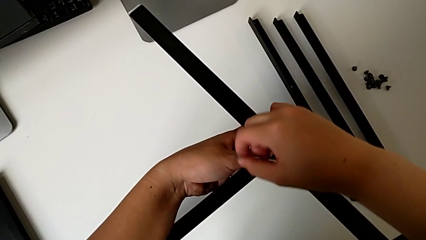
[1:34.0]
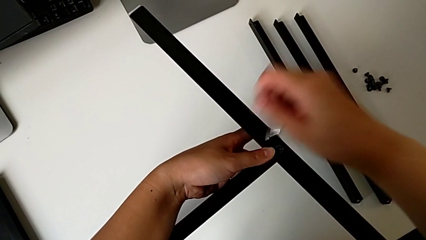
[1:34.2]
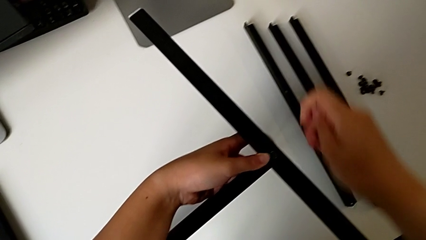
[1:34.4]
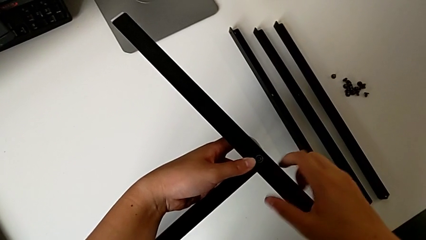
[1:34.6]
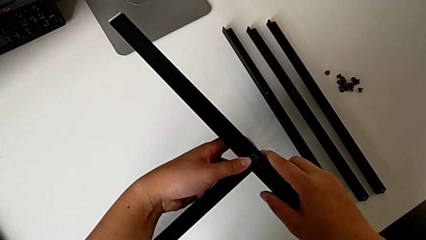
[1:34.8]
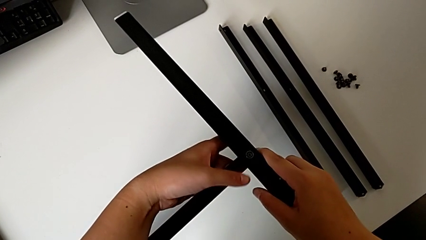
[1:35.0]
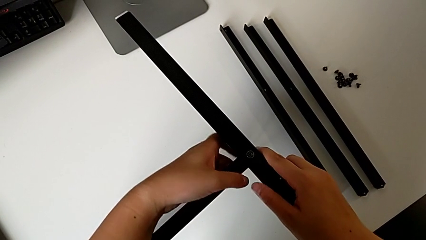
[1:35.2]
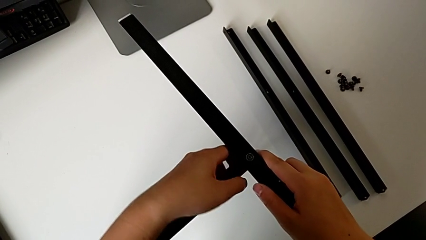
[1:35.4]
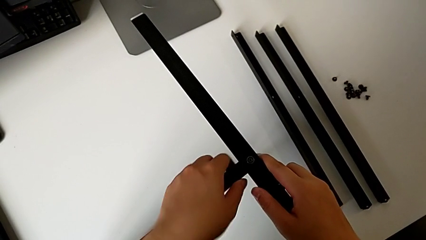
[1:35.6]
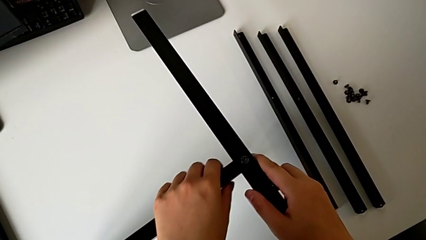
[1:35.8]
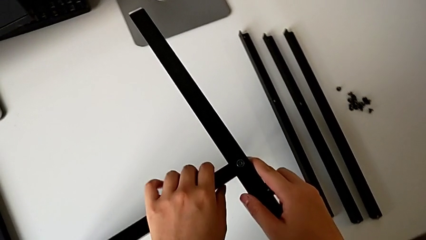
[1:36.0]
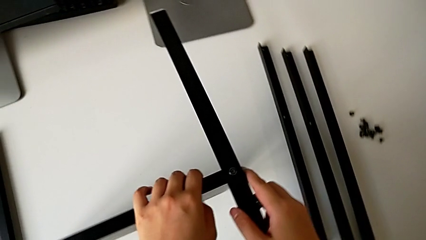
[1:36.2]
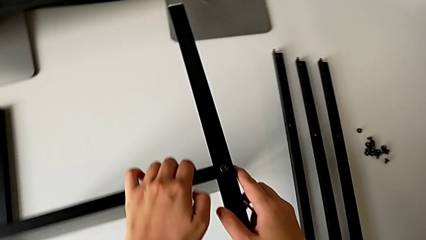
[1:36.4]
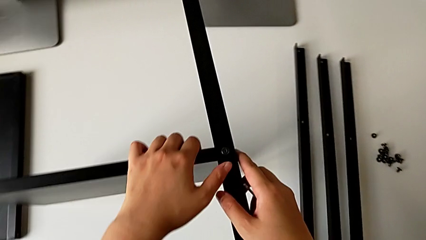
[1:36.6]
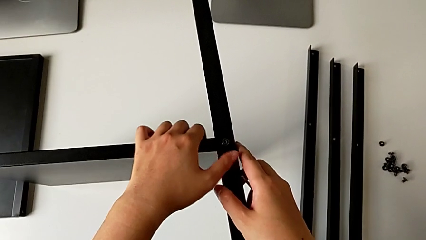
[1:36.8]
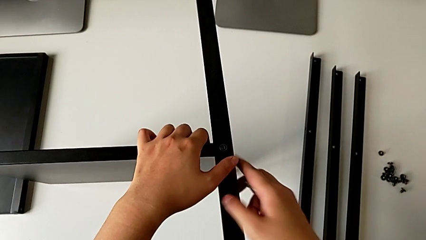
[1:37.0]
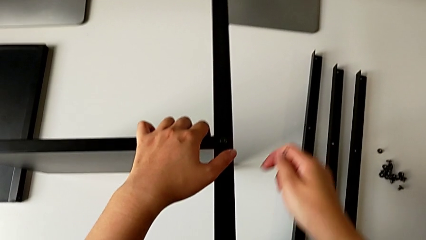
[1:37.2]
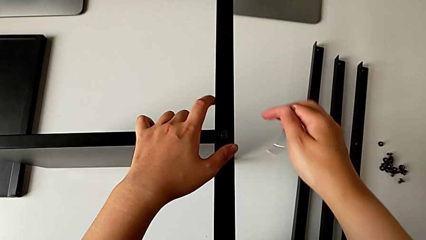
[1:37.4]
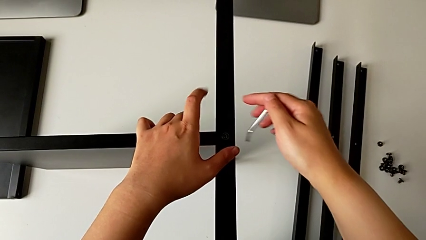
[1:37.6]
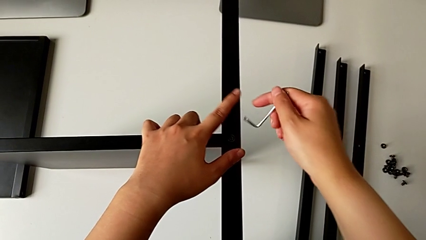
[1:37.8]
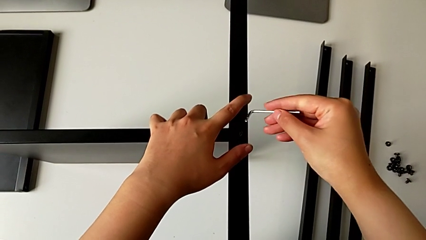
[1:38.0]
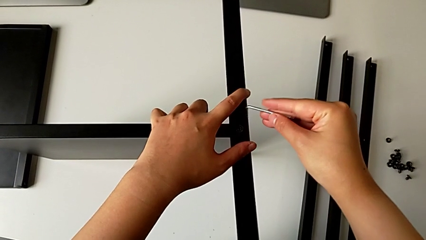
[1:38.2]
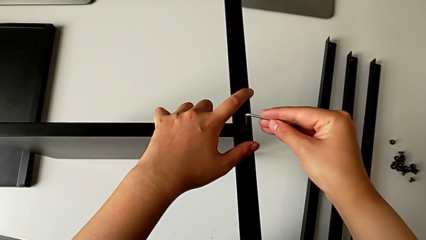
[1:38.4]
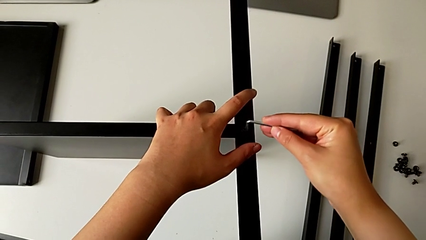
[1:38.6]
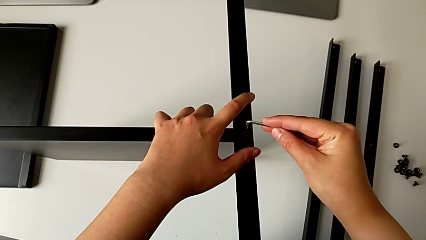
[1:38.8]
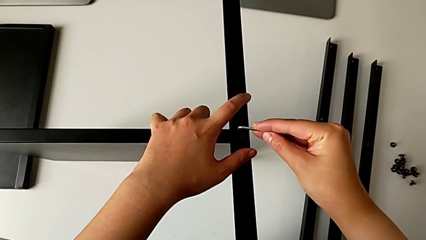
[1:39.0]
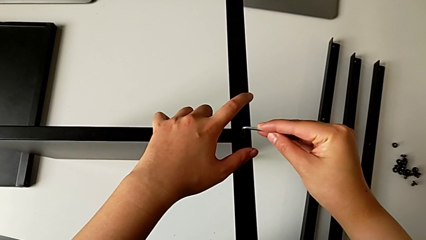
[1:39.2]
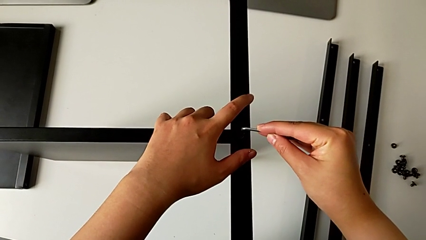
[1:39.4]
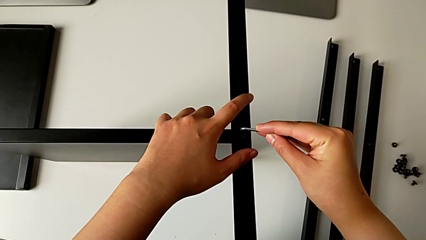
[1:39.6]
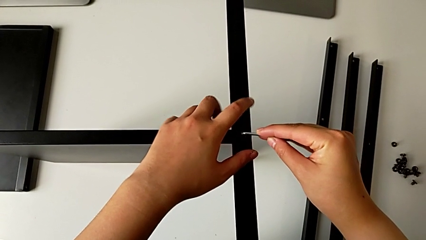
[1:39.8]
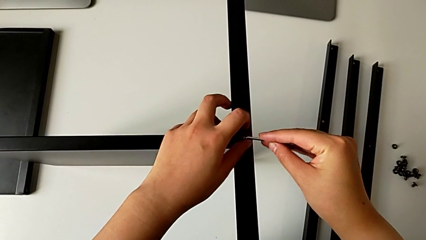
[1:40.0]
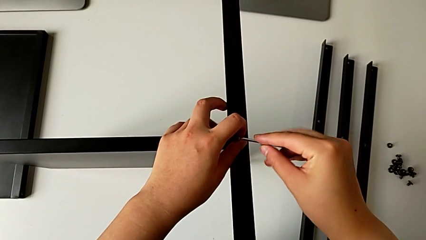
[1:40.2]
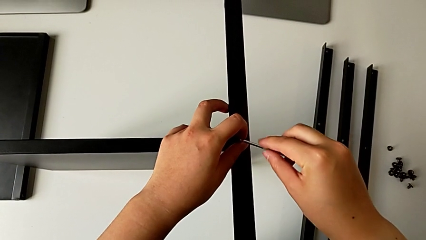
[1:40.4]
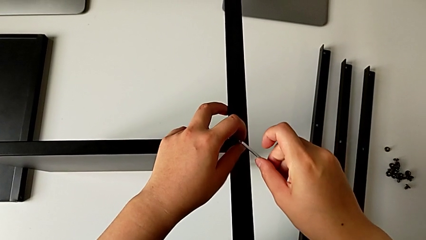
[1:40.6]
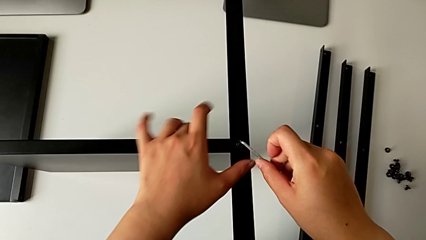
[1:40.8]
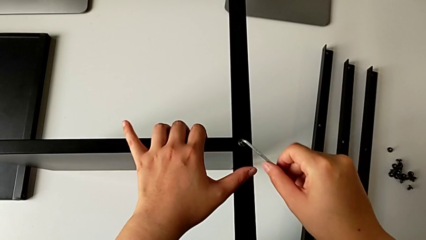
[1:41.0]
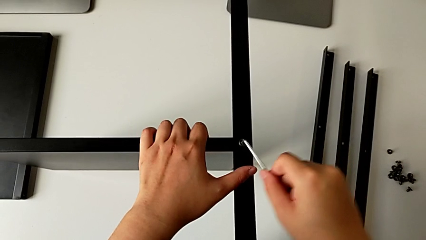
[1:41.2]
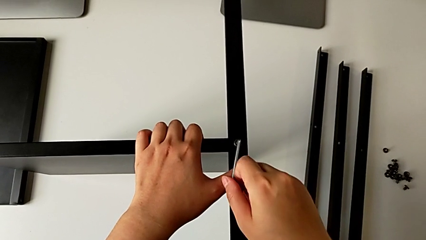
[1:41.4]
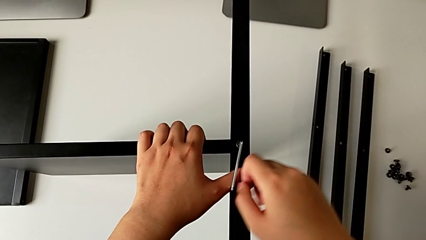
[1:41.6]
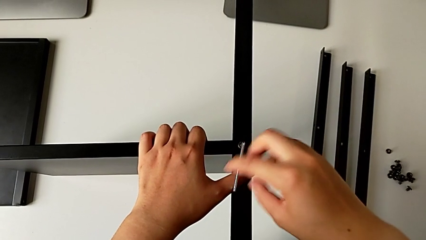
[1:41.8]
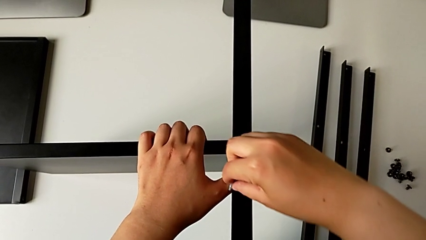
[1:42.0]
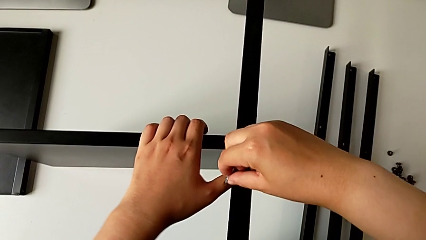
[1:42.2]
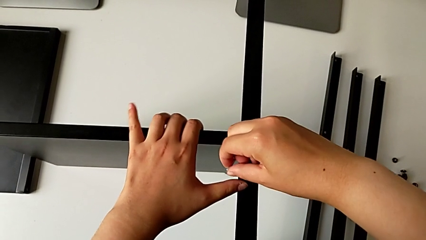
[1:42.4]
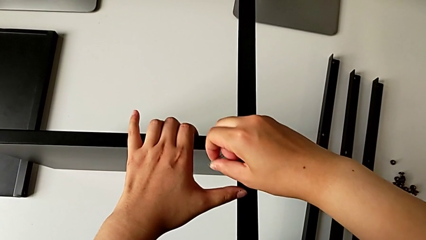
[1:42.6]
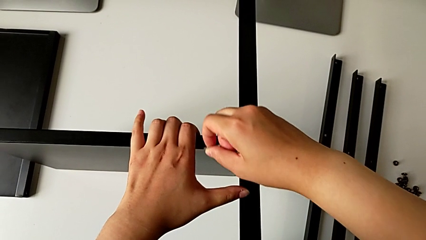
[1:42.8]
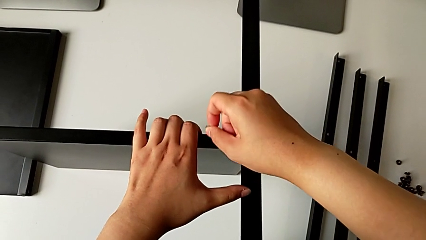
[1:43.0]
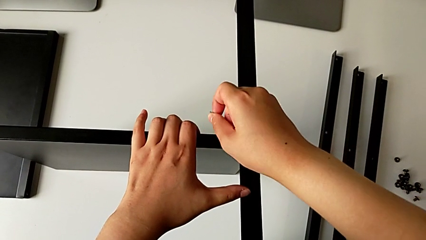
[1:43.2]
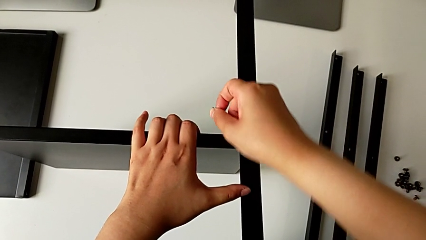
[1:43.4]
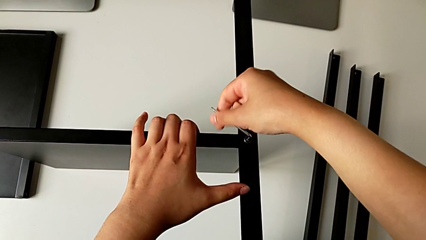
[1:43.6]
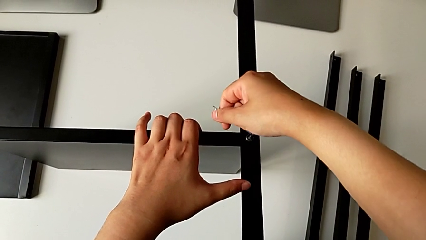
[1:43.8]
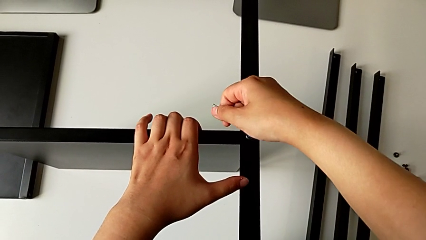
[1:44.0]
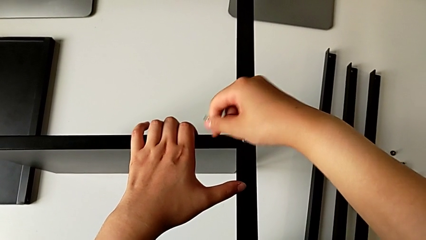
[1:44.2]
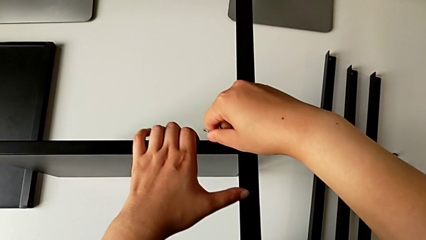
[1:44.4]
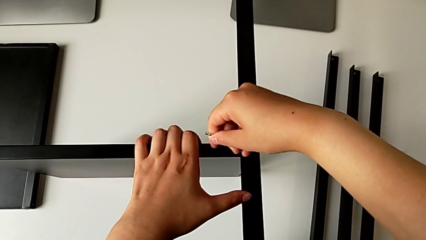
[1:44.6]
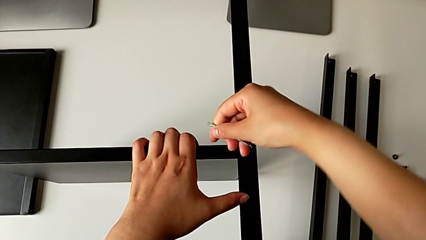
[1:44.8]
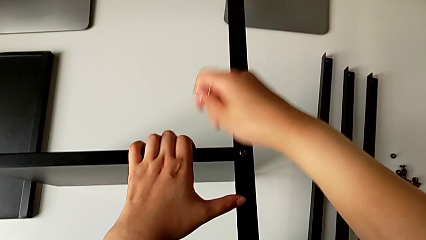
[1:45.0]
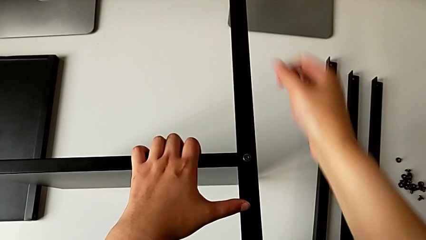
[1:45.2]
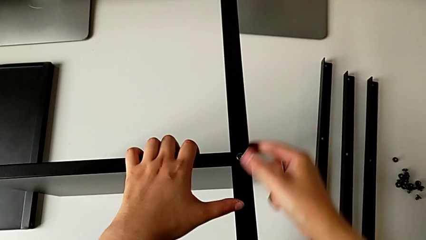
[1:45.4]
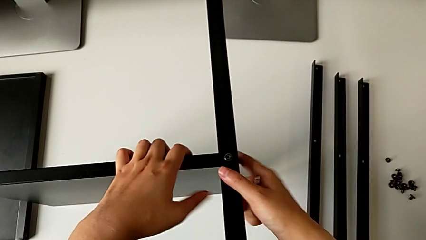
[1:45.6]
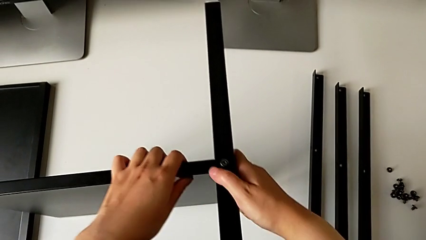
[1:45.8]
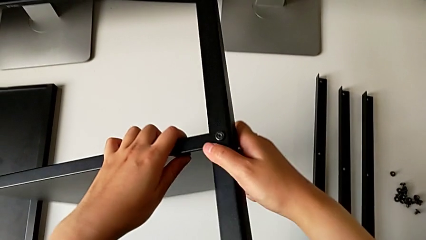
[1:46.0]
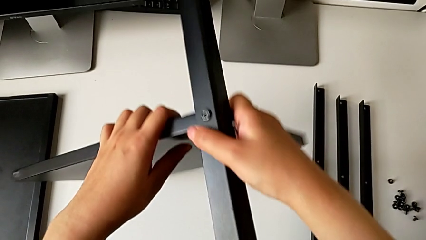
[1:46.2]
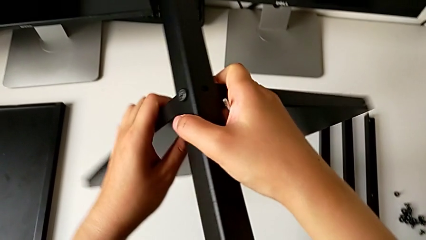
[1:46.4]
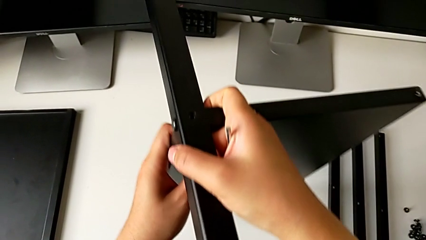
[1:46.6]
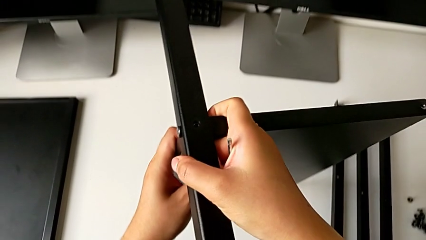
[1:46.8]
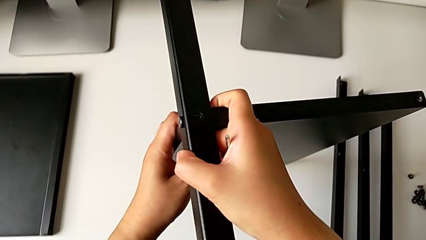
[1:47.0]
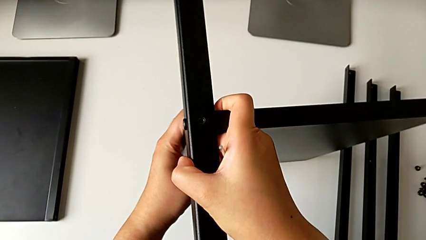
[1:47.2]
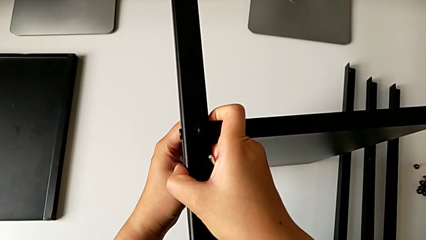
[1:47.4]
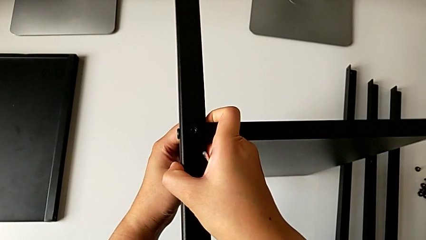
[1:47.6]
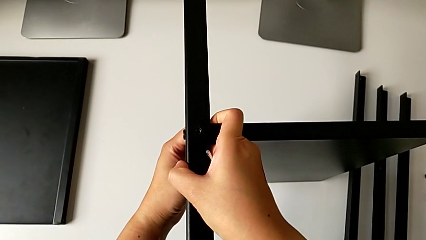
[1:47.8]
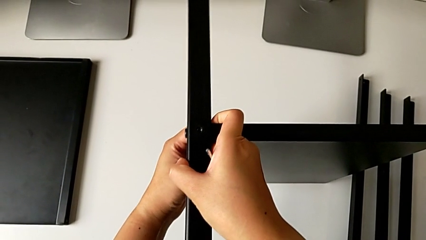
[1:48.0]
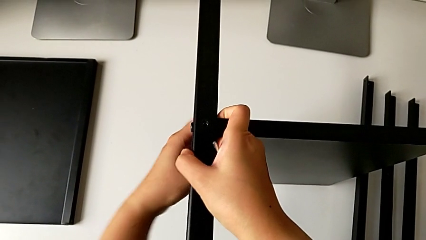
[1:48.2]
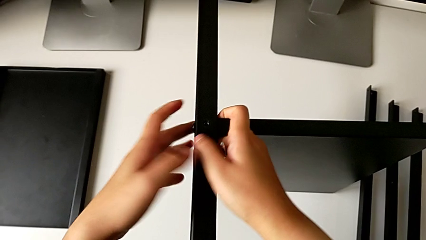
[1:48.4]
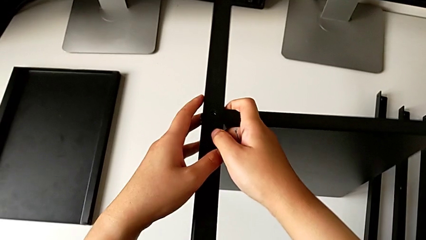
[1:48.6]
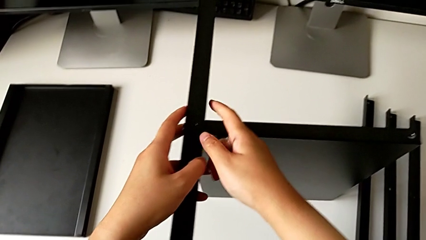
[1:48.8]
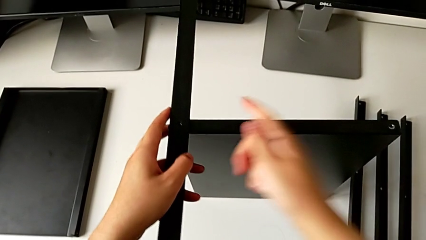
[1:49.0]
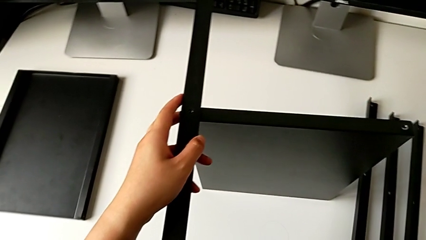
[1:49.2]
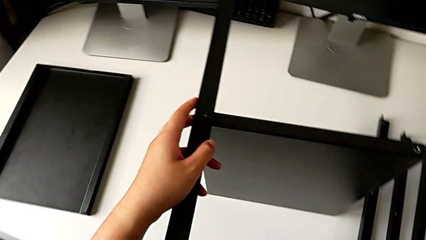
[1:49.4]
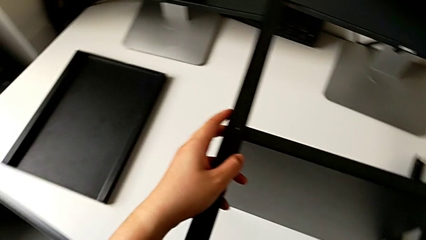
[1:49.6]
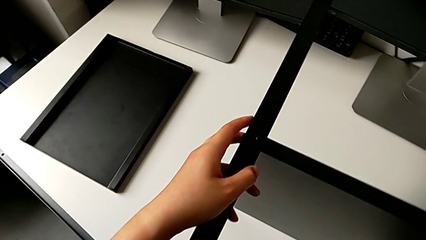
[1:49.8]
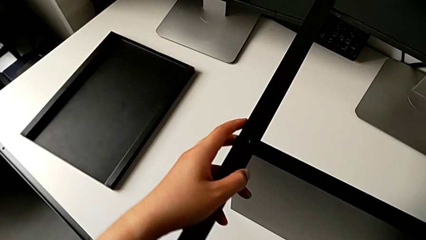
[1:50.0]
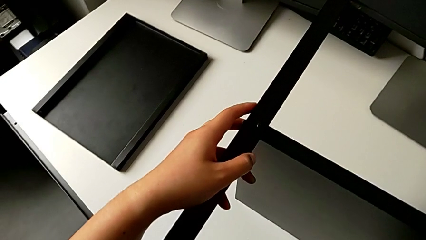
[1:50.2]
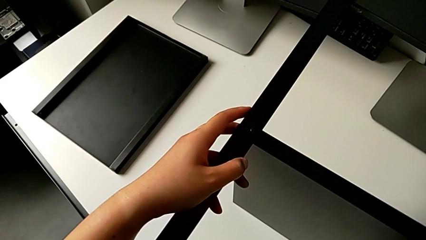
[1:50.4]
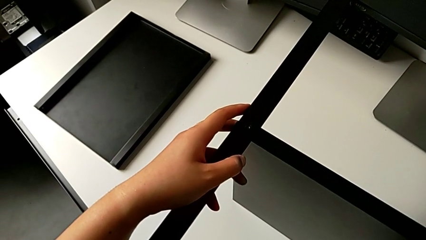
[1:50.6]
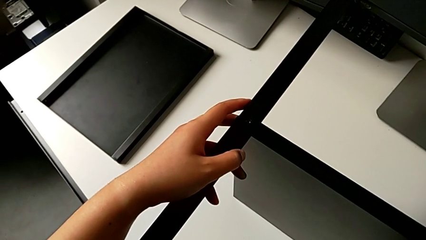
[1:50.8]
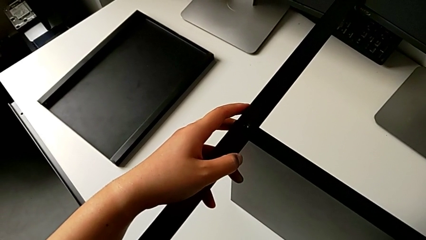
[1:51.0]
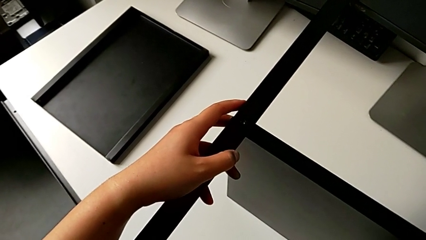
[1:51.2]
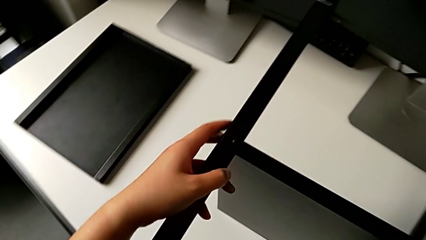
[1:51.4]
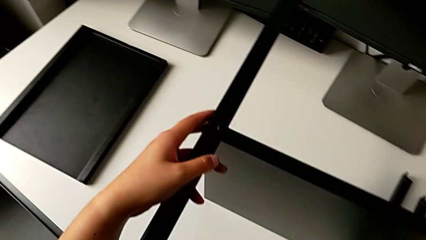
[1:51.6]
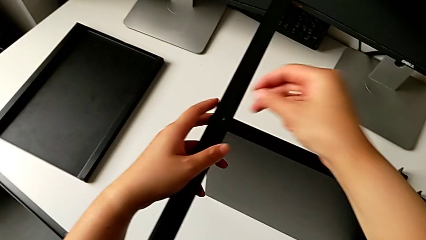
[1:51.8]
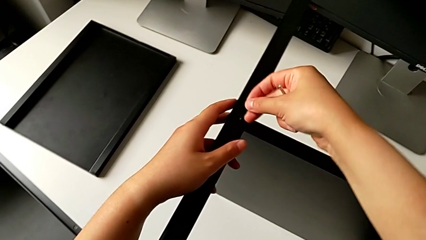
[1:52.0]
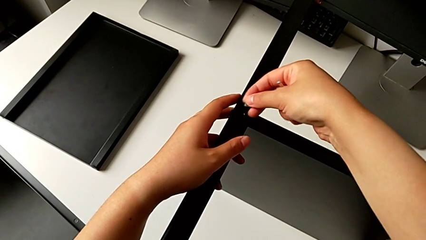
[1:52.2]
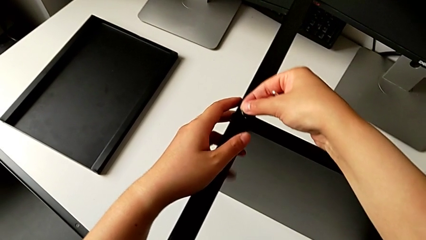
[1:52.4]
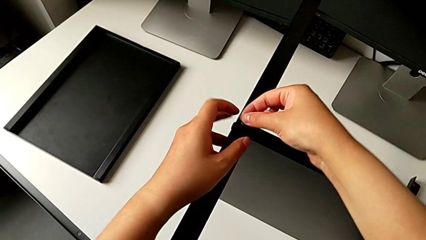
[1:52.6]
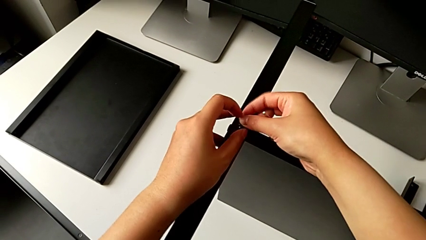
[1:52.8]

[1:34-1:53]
The camera wearer is screwing the first leg into the shelf. They withdraw the Allen wrench, align the leg, insert the first Allen wrench, screw the first hex socket head, withdraw the Allen wrench, rotate the nightstand, hold it, grab the hex socket head and insert the second hex socket head.
